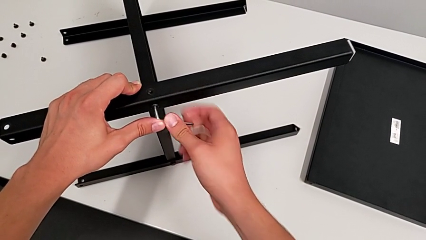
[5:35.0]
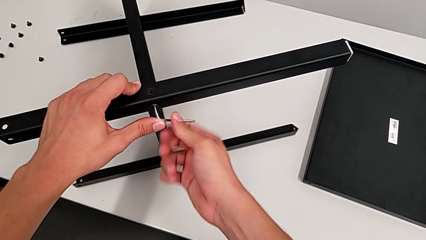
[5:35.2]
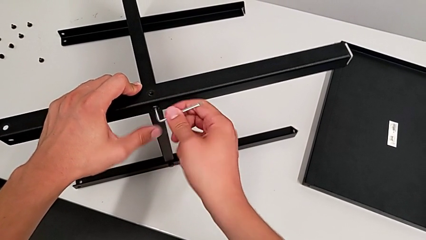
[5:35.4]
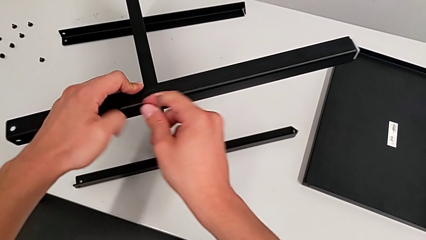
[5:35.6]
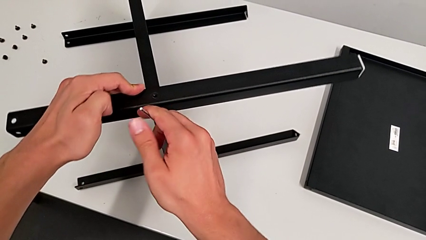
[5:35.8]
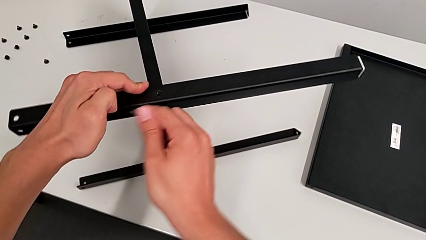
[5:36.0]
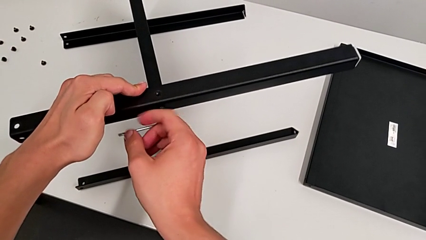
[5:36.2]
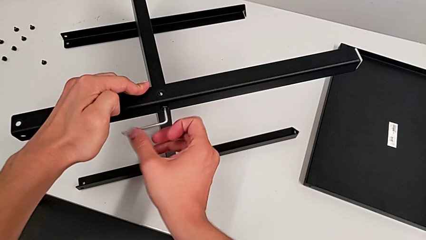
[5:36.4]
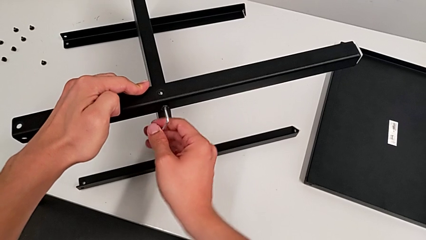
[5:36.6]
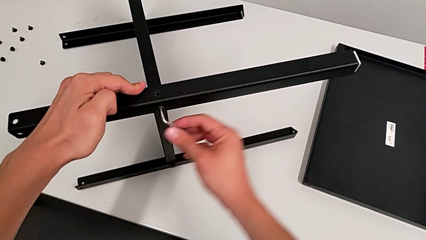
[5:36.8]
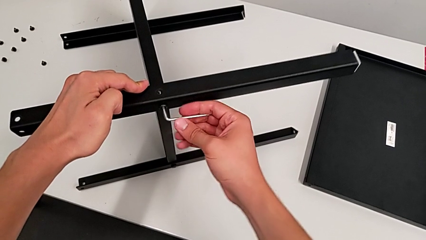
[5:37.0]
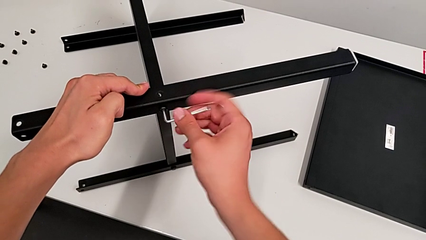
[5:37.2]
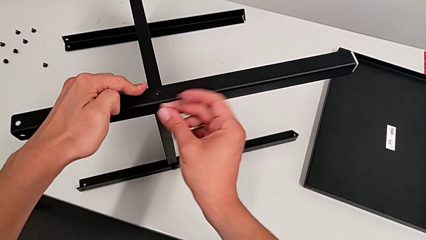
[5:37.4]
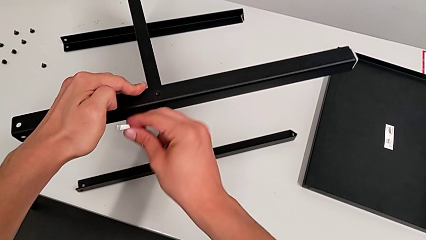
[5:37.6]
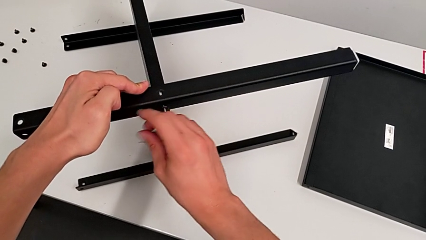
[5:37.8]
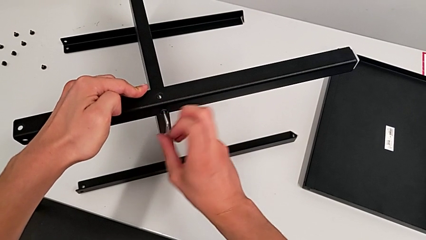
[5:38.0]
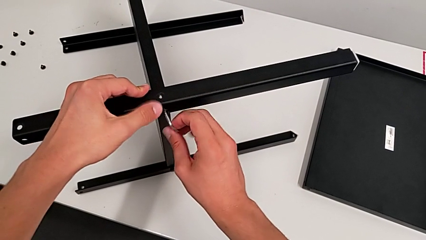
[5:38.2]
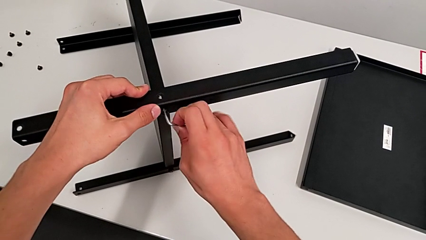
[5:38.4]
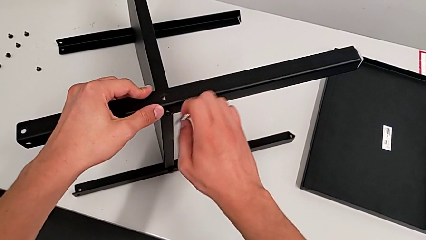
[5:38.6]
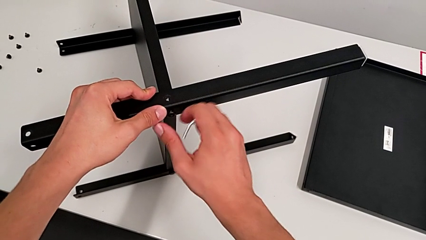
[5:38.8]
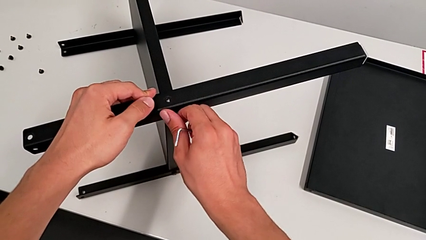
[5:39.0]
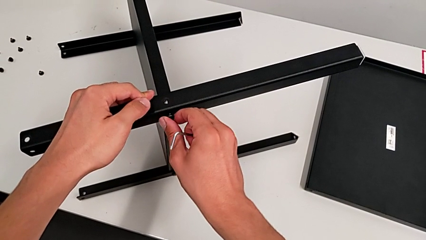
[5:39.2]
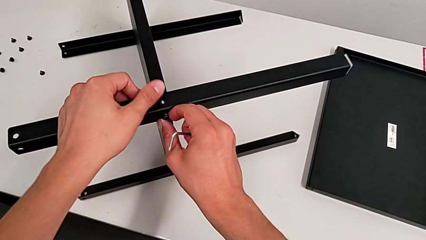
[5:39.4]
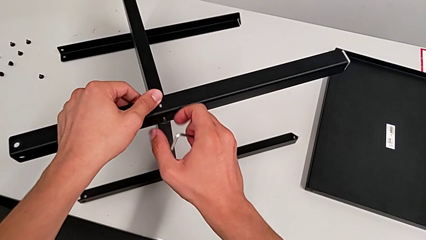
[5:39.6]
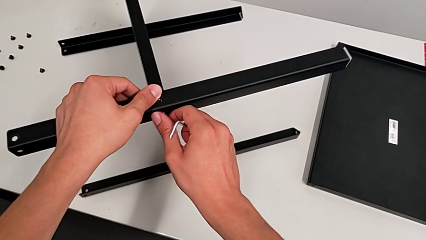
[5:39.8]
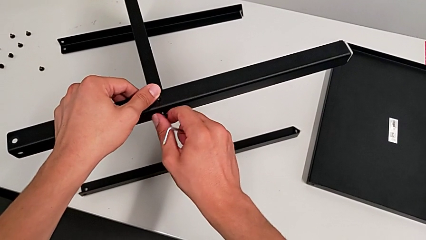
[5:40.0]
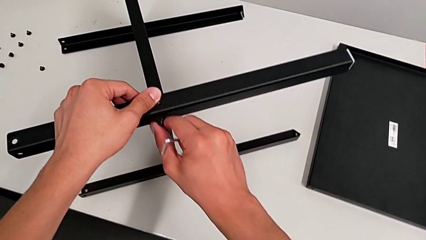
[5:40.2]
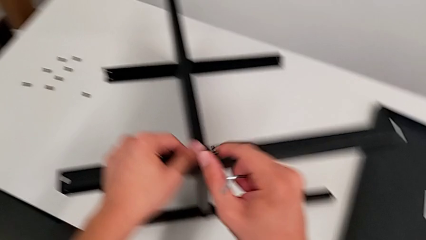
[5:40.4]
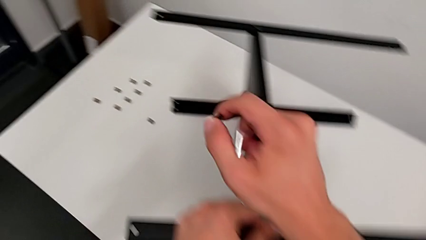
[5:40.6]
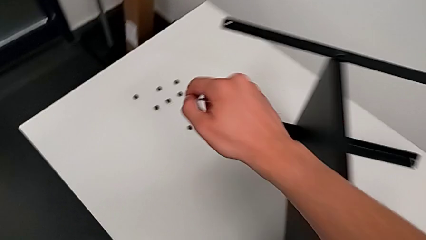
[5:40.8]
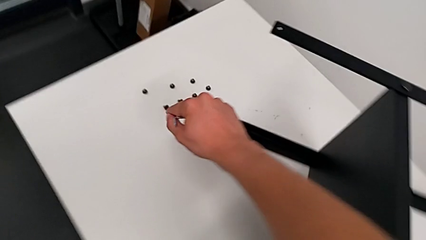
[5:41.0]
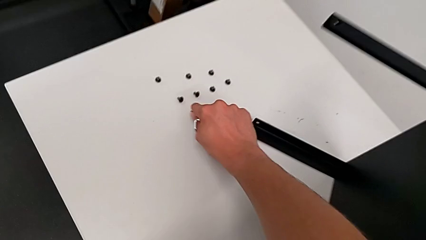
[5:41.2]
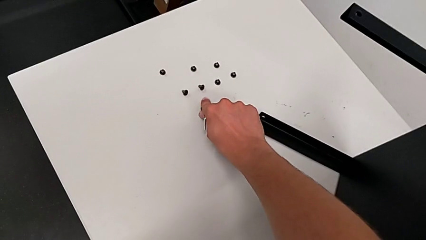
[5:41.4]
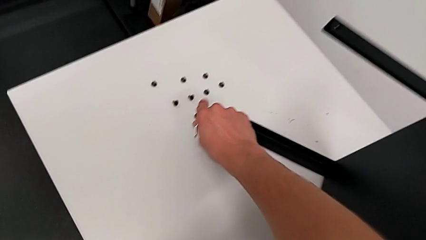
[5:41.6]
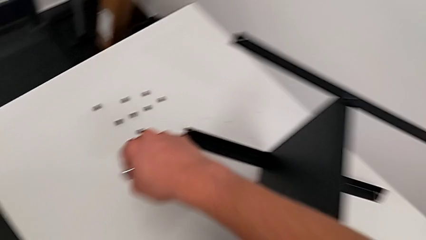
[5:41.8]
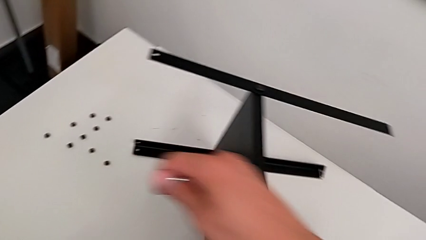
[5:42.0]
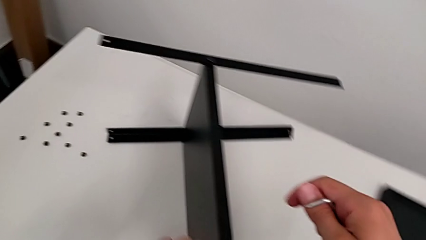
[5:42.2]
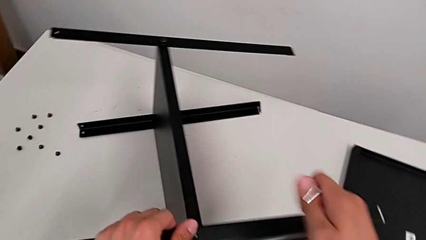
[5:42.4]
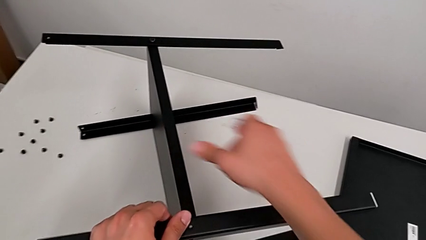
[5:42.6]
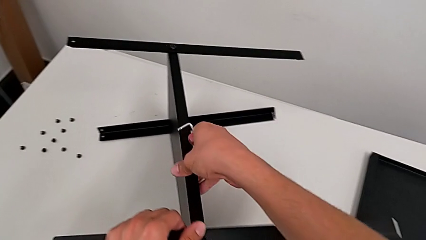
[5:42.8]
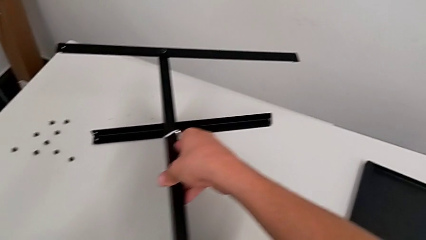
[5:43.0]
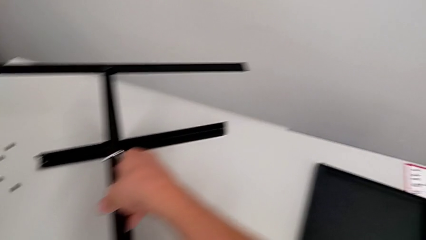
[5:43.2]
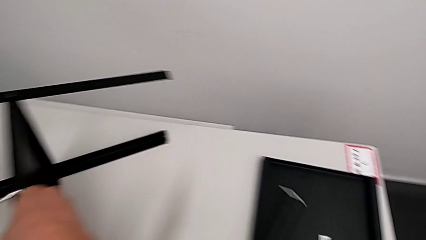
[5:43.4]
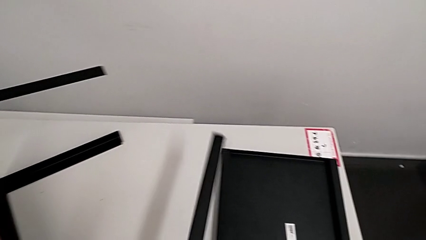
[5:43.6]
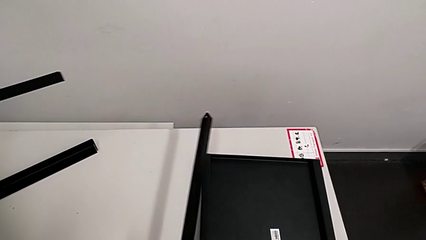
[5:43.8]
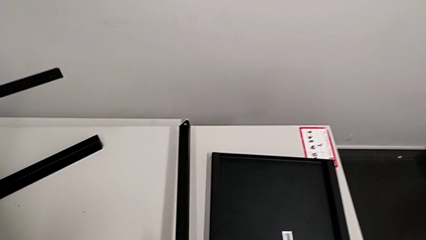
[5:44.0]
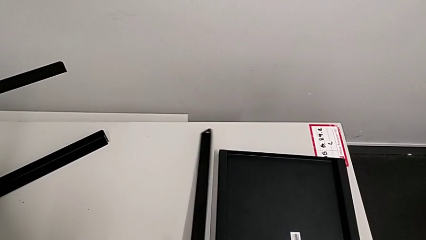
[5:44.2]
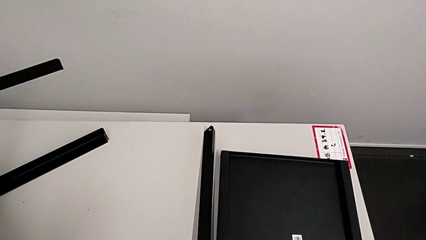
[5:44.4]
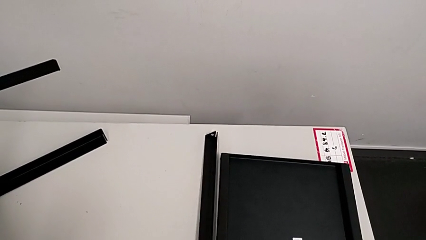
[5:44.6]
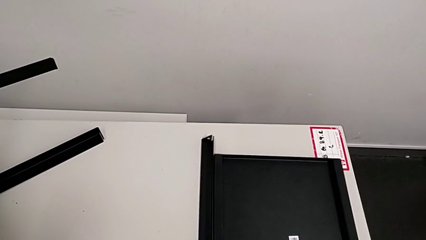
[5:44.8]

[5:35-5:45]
The camera wearer is disassembling the first leg from the bottom shelf. They unscrew the hex socket head, withdraw the Allen wrench, unscrew the hex socket head, disassemble it, place it, disassemble the leg and place it.

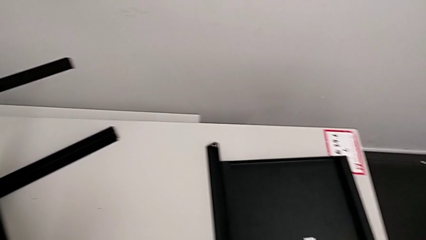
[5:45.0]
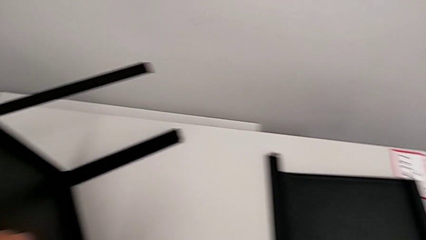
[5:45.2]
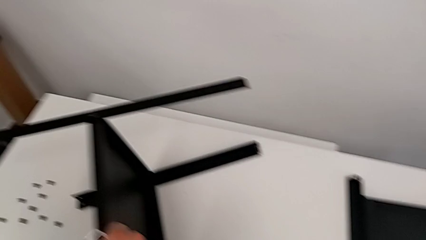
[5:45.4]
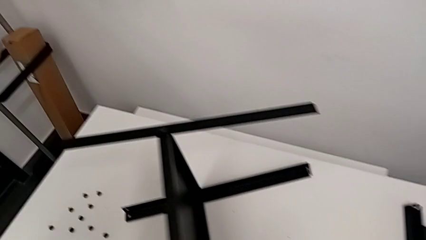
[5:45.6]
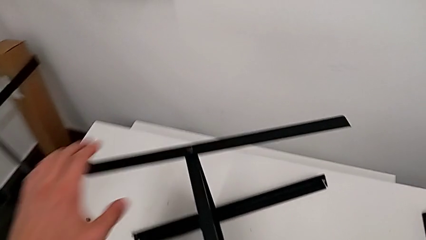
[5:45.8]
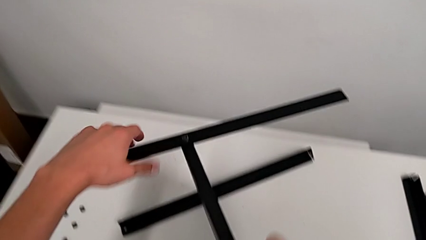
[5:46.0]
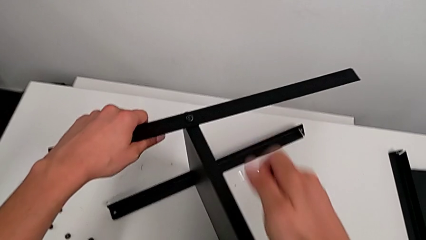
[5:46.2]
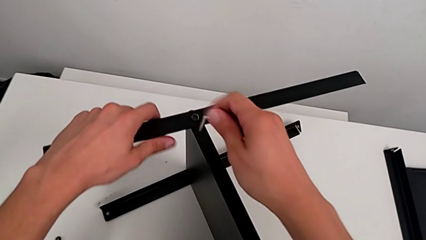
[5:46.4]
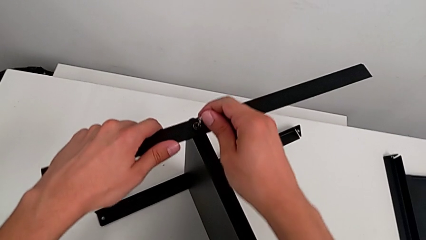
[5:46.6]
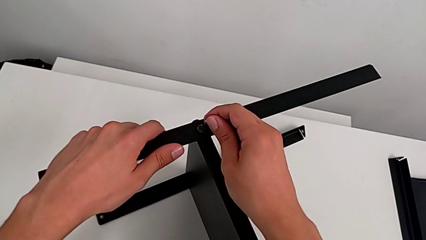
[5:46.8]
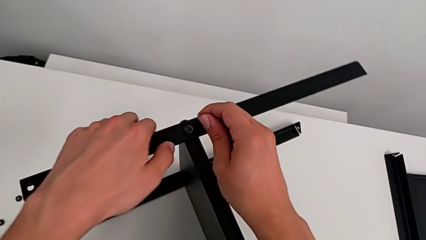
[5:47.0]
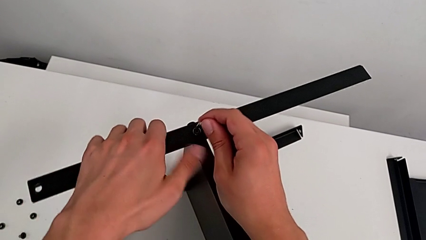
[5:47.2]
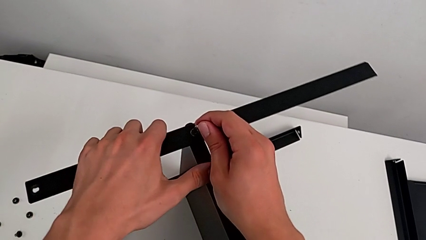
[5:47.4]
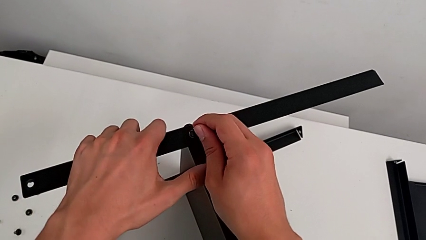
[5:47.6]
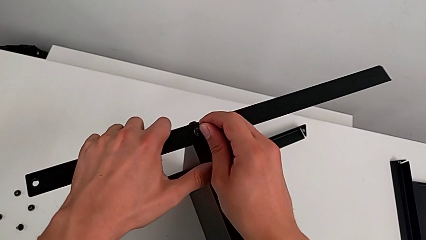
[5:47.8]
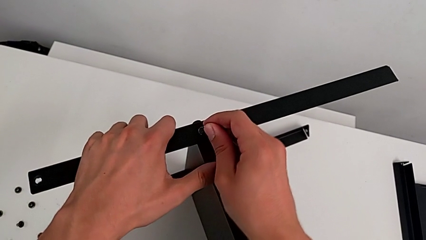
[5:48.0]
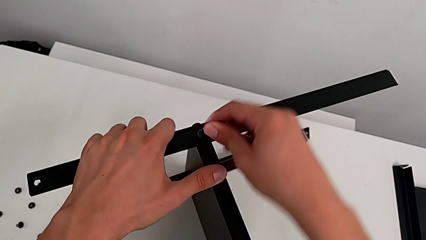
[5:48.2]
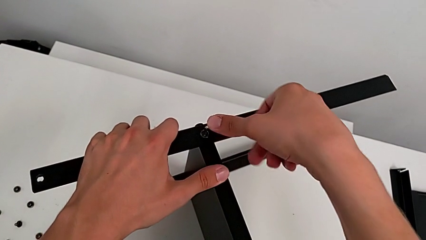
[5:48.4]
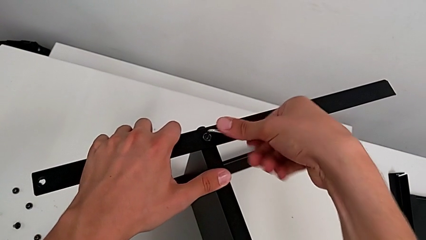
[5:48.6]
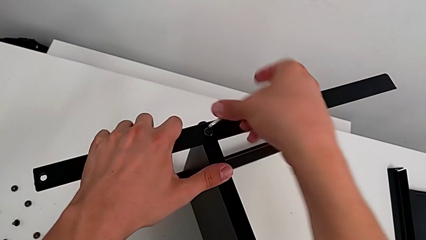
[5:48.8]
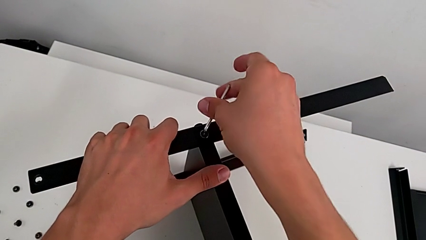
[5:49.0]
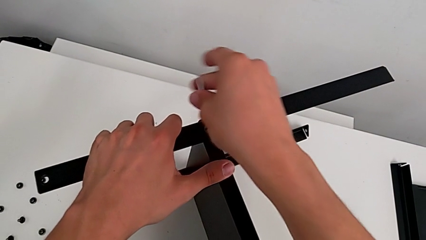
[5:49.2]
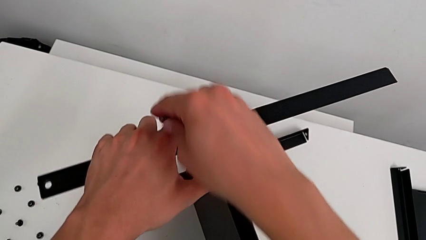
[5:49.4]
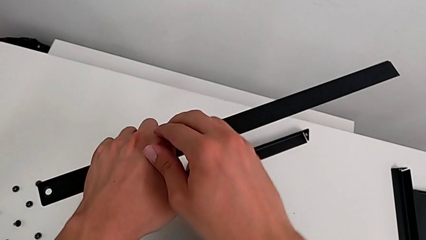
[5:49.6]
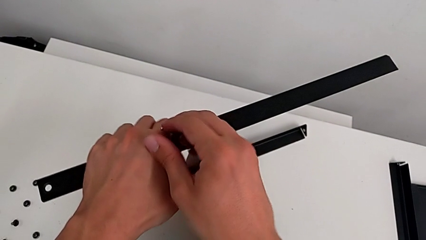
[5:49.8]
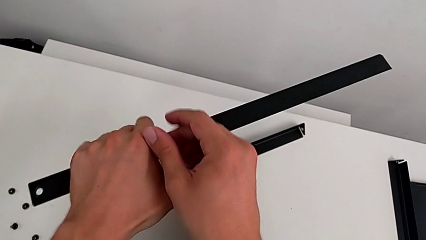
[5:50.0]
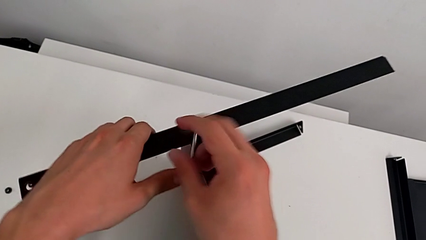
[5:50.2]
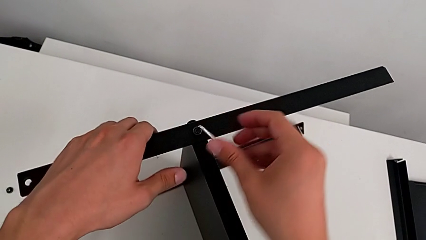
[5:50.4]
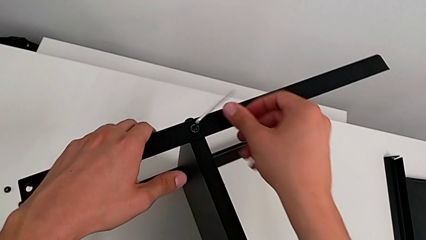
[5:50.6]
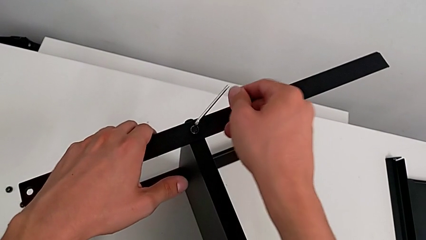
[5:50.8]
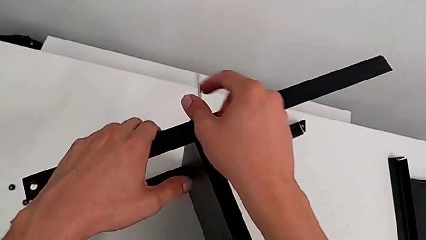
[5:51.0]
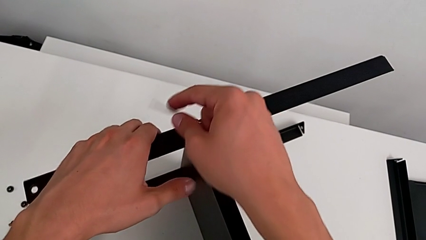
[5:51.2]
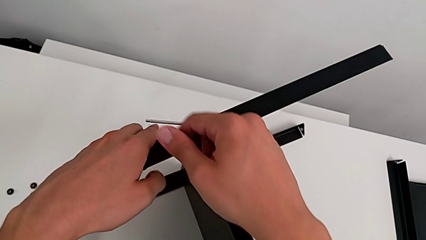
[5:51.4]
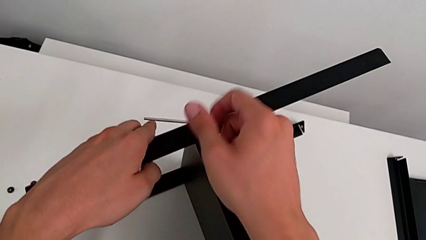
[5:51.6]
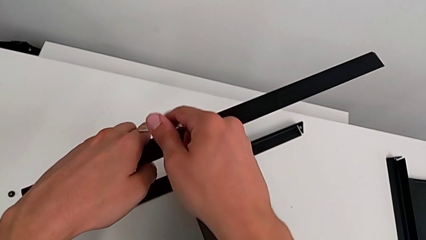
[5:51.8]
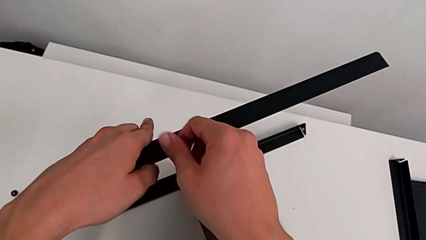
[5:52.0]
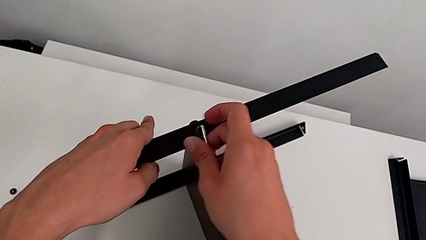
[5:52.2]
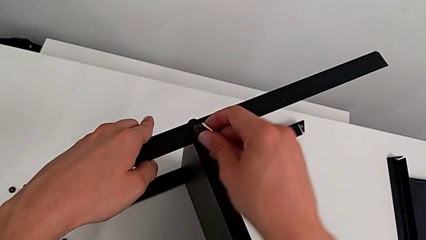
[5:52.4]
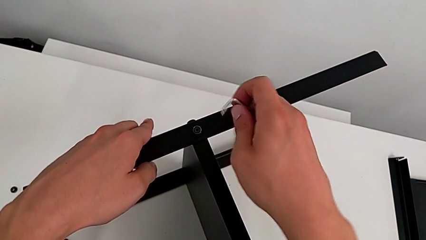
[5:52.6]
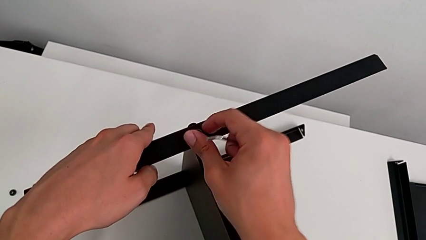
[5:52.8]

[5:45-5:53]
The camera wearer is disassembling the second leg from the bottom shelf. They approach the Allen wrench, insert it, unscrew the hex socket head and withdraw the Allen wrench.
